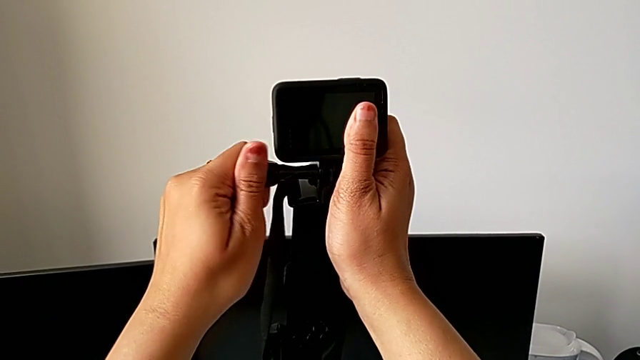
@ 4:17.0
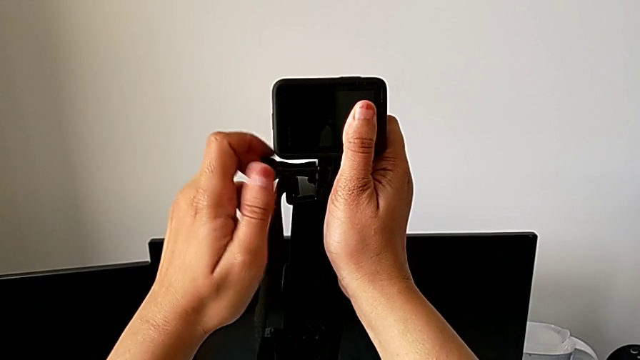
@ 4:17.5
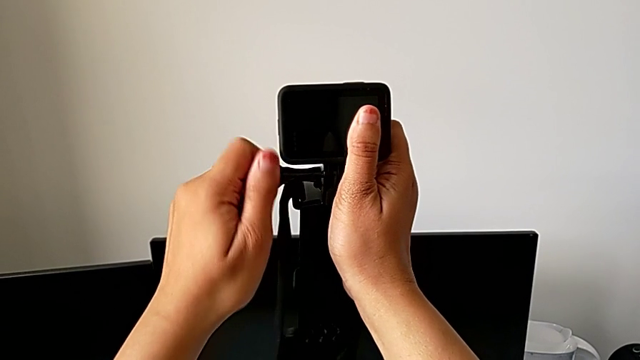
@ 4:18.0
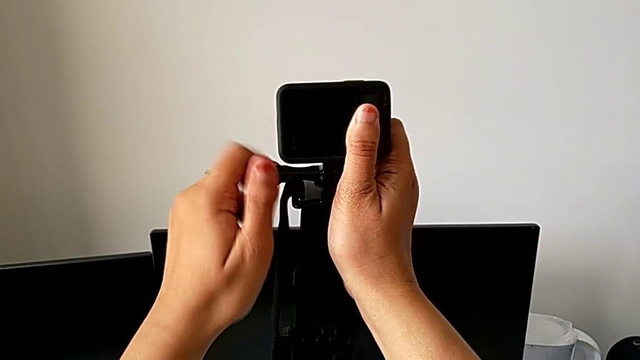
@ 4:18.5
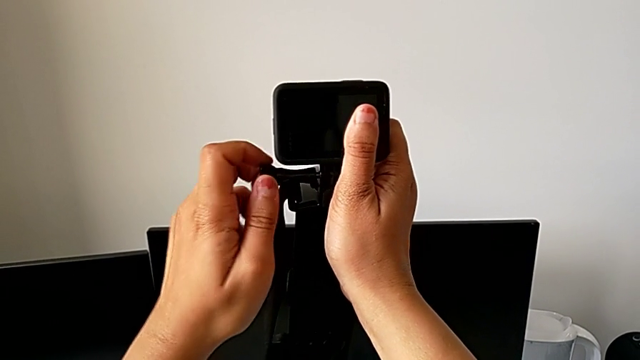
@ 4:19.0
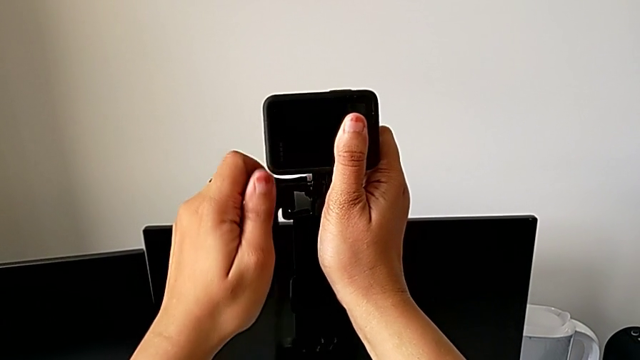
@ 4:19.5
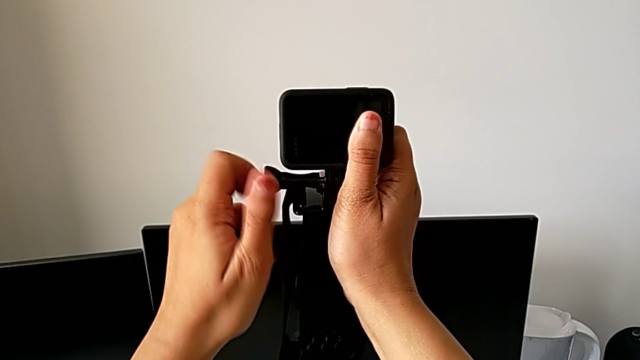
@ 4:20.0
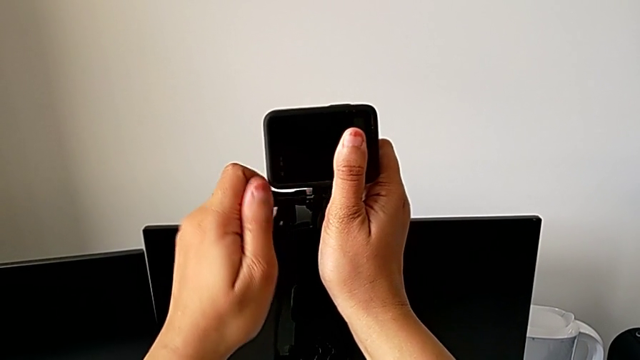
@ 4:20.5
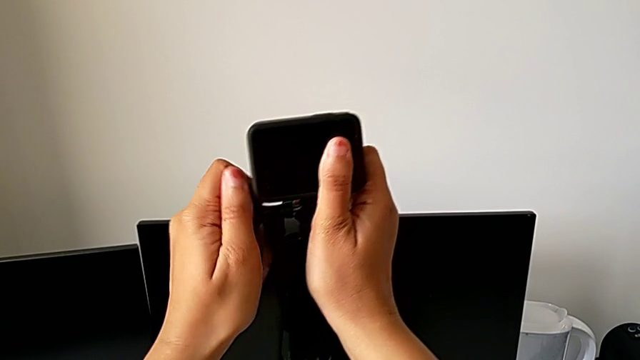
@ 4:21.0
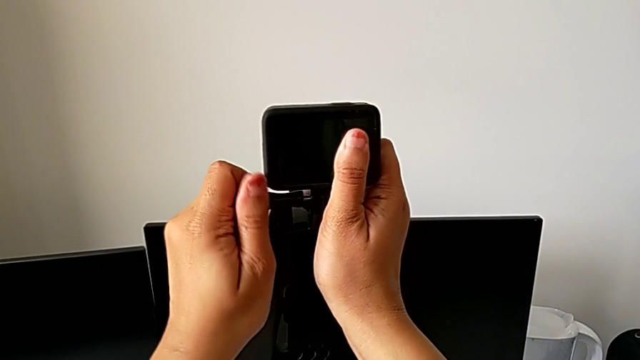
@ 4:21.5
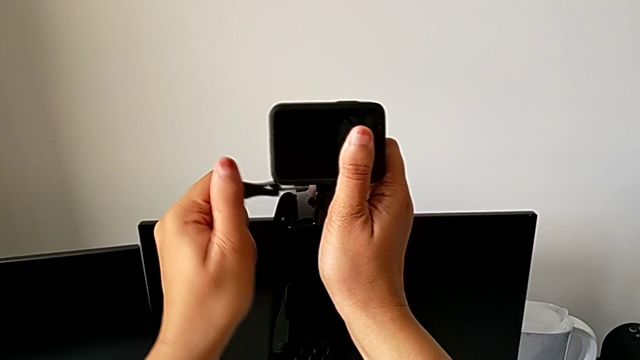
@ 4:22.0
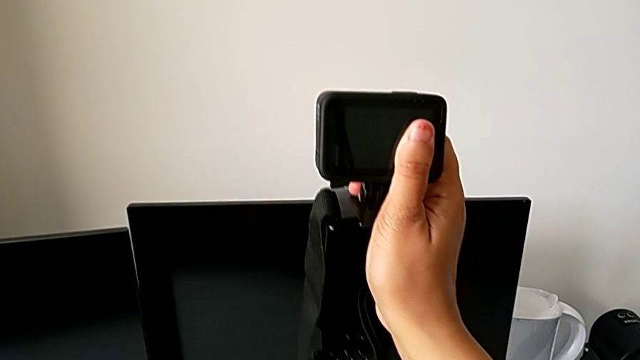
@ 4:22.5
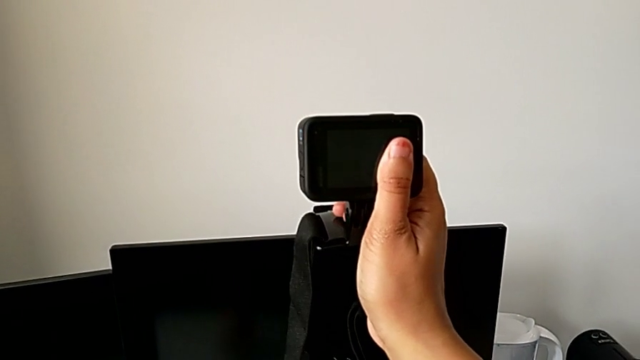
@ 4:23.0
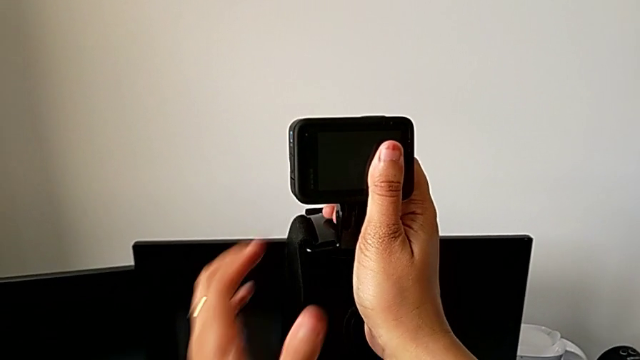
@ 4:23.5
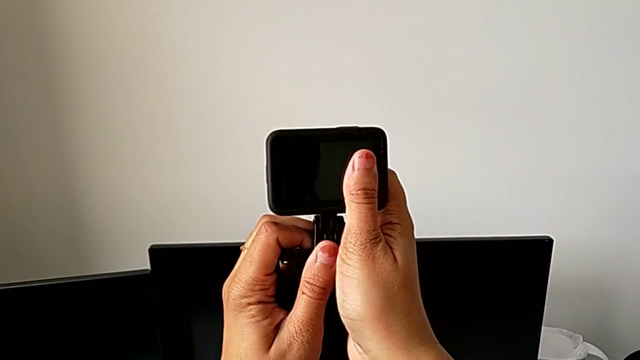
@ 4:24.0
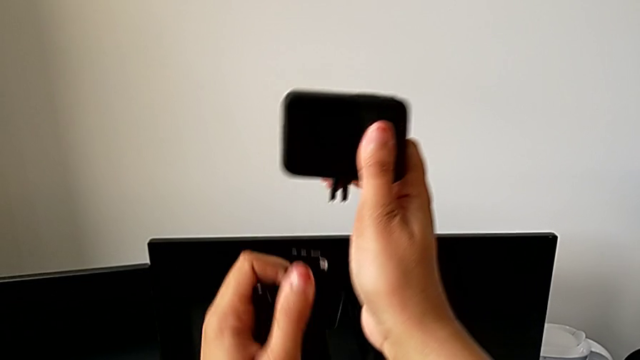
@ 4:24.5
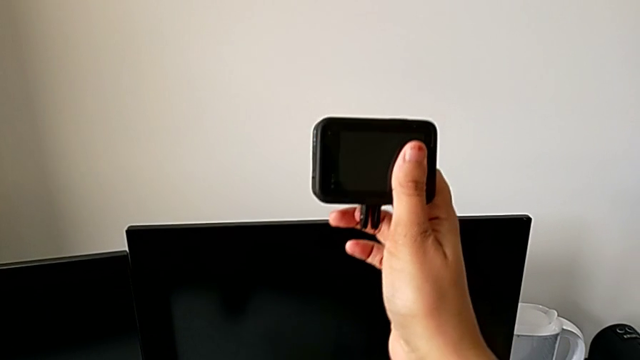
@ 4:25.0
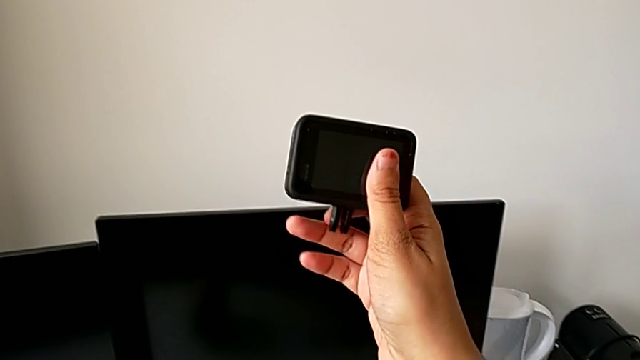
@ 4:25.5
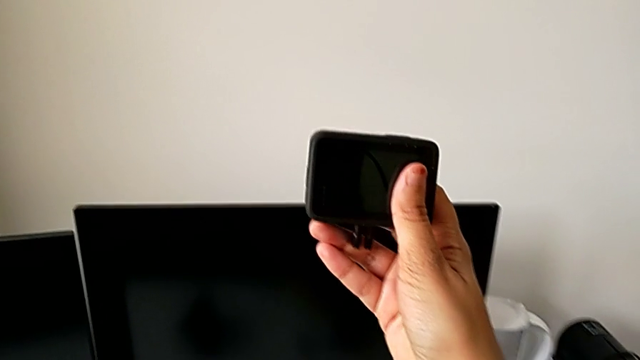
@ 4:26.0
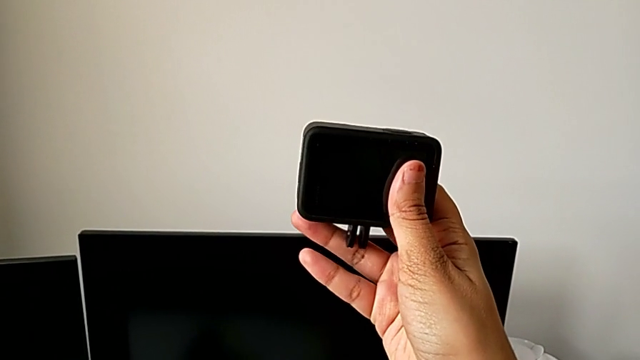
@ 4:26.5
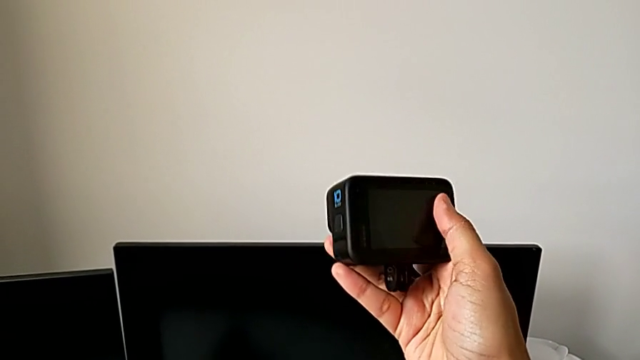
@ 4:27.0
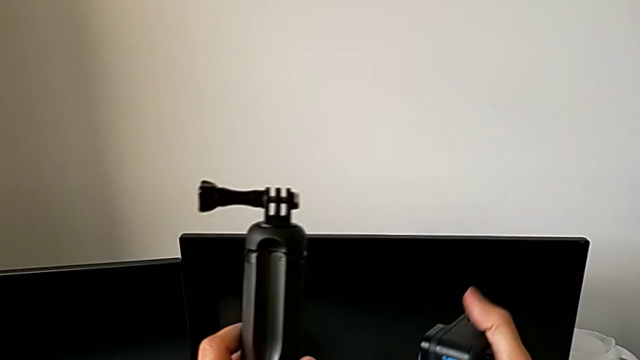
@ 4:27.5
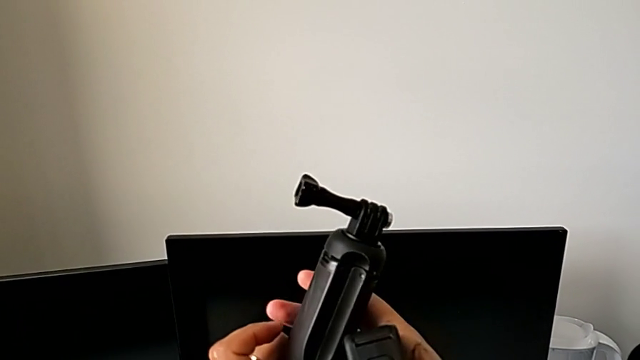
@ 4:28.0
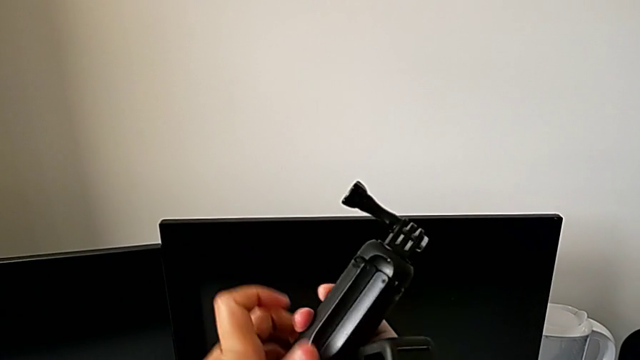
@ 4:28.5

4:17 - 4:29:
The camera wearer is mounting the GoPro on the handheld grip. They keep unscrewing the screw, withdraw it, grab the strap, withdraw it, hold the GoPro, lift the handheld grip and grab the screw.

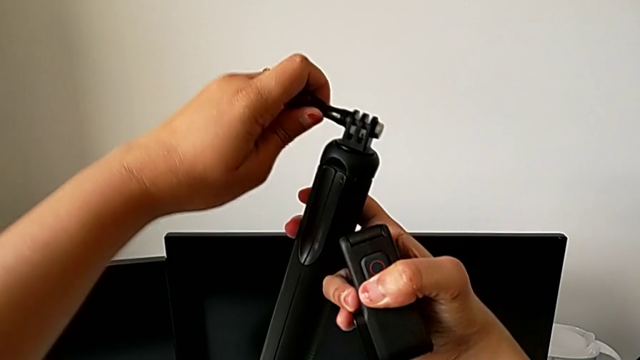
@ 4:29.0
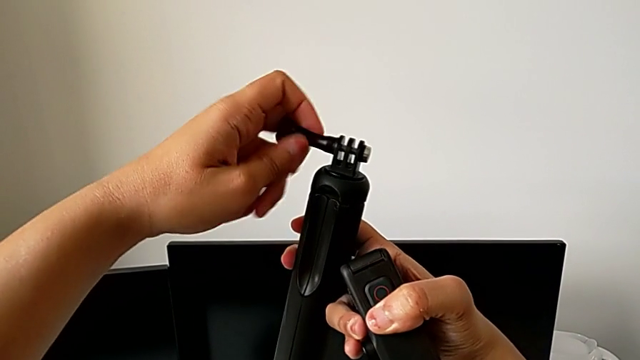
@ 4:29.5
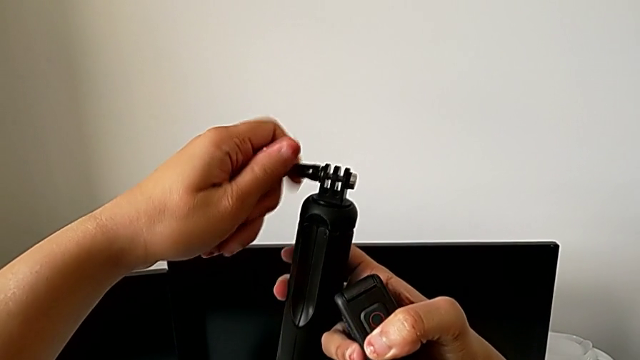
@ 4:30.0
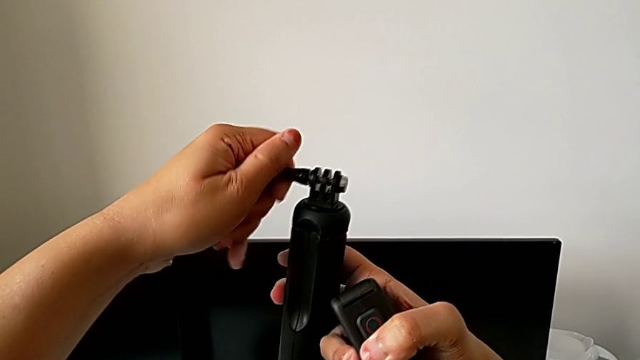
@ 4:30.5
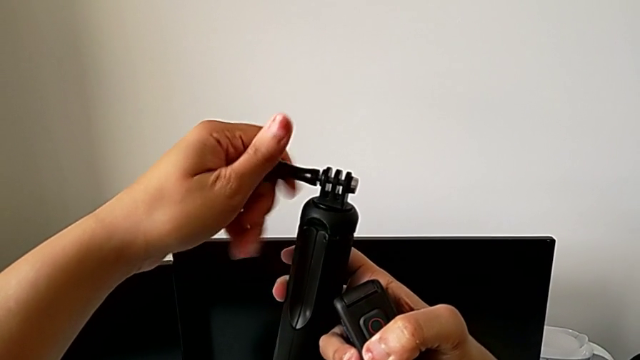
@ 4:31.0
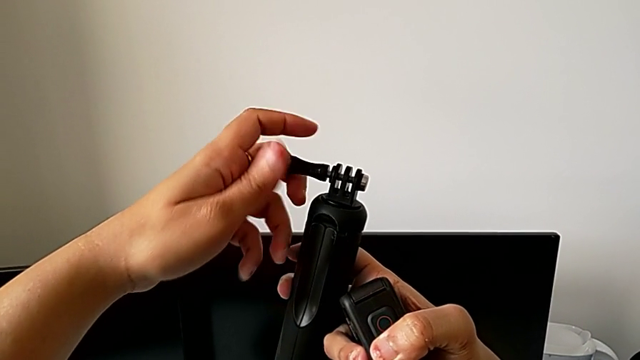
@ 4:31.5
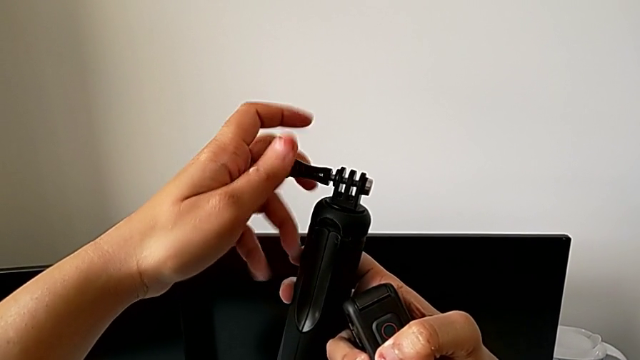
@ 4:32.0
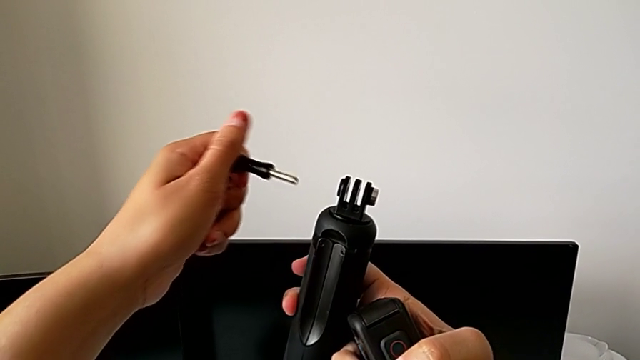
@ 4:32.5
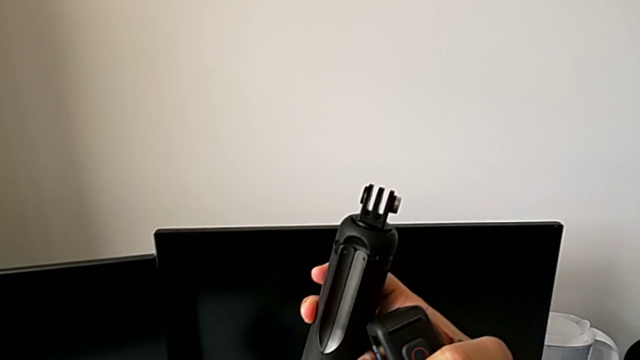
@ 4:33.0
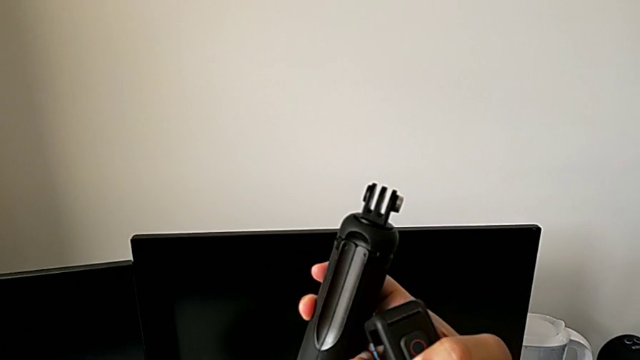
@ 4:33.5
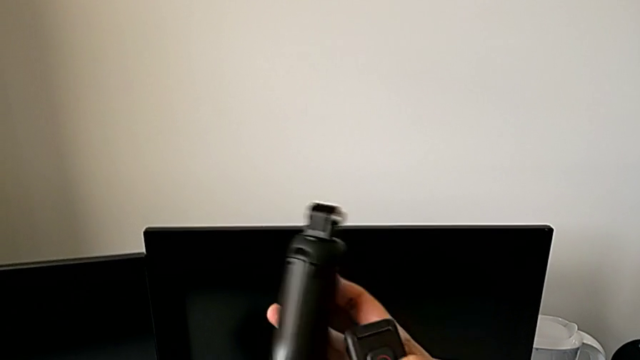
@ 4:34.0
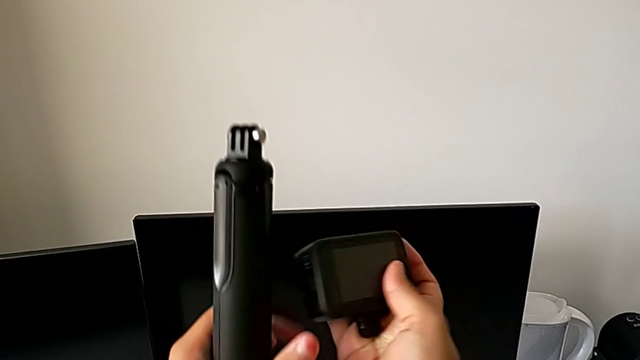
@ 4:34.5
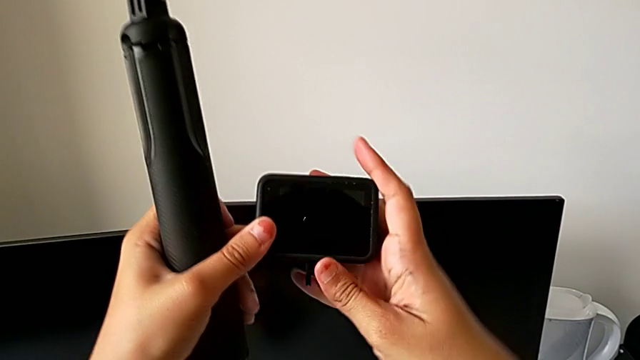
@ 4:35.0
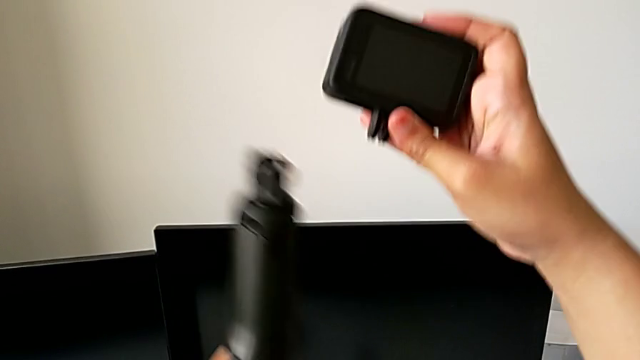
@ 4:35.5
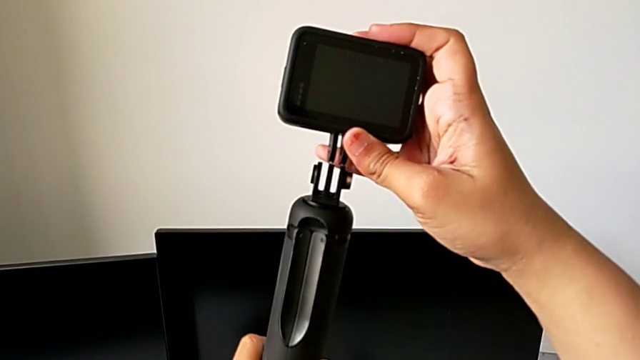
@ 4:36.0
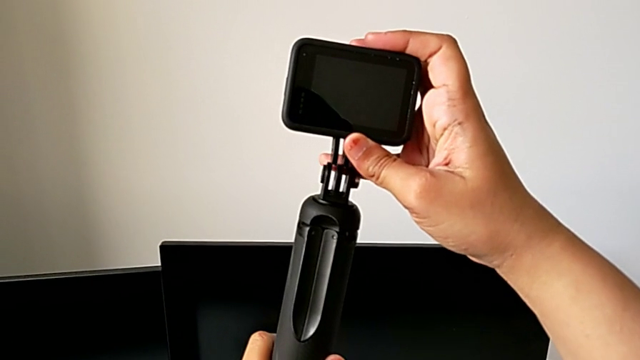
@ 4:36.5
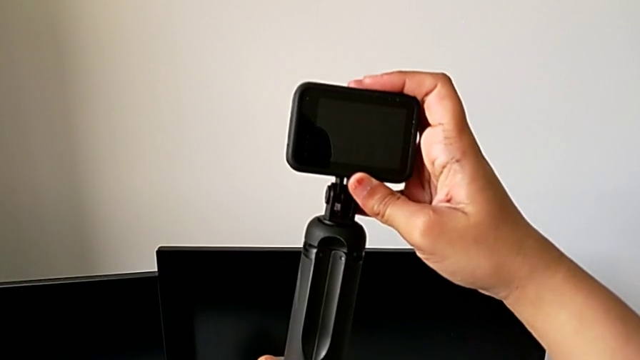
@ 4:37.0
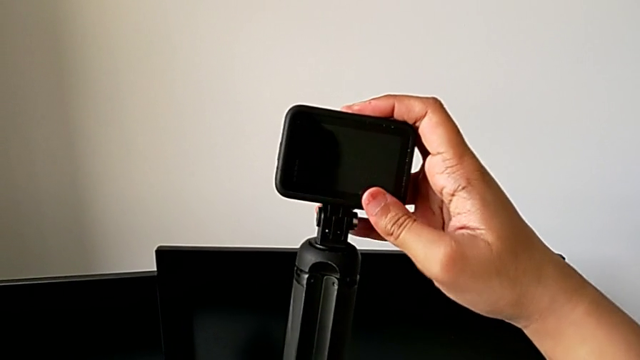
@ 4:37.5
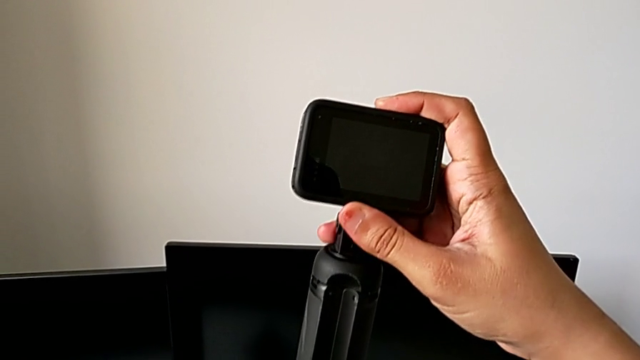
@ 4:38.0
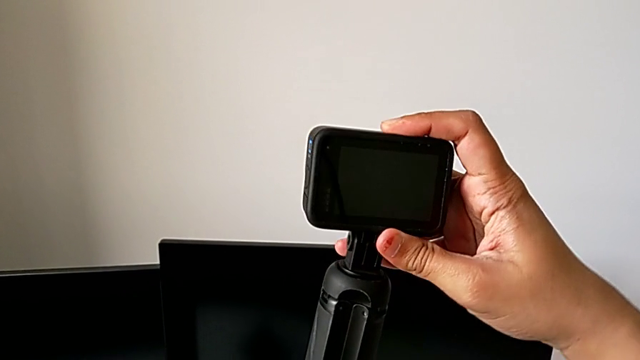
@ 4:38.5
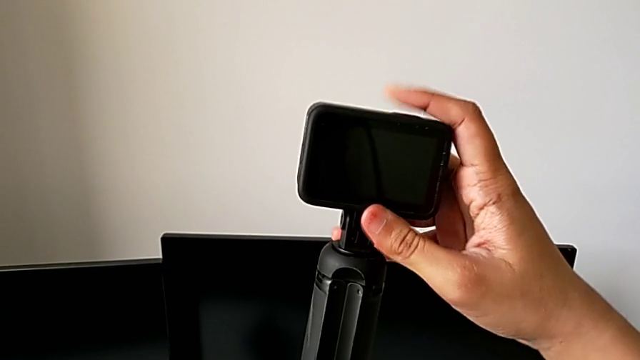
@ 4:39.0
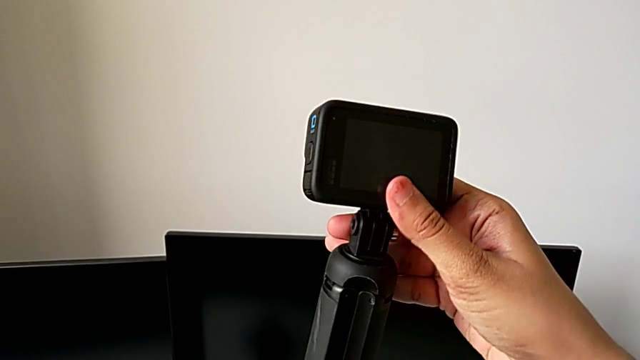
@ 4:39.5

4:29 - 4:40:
The camera wearer is mounting the GoPro on the handheld grip. They unscrew the screw, withdraw it and mount the GoPro.
